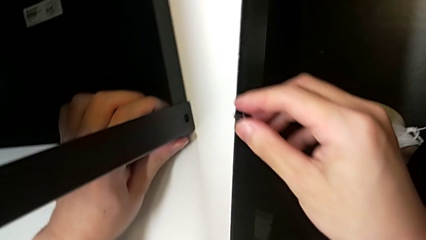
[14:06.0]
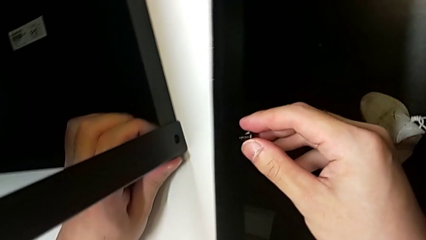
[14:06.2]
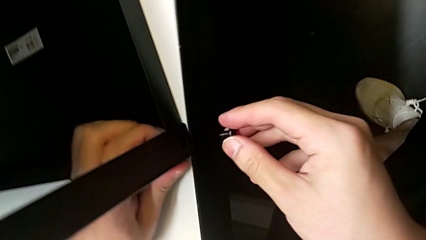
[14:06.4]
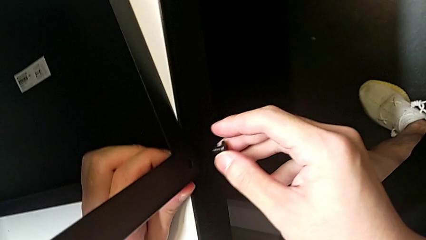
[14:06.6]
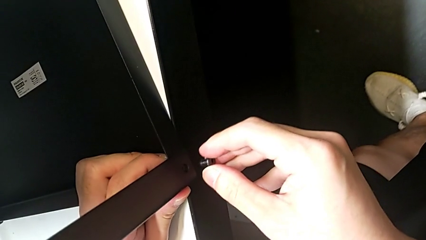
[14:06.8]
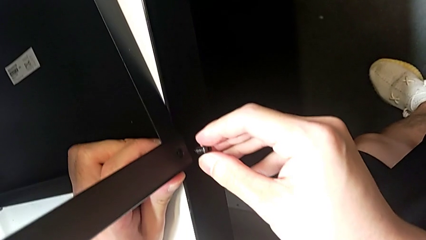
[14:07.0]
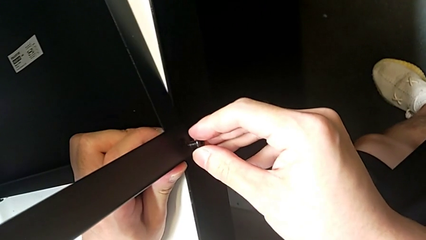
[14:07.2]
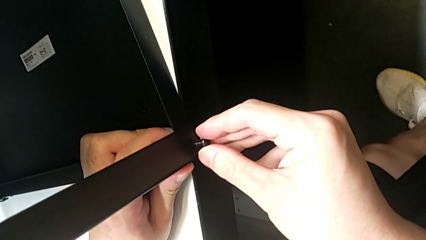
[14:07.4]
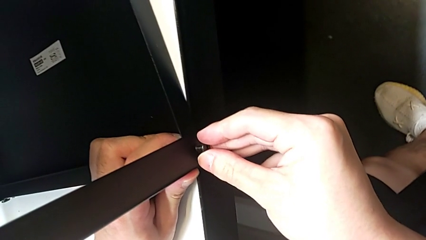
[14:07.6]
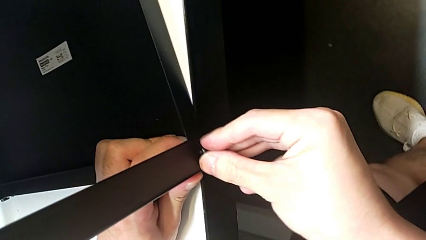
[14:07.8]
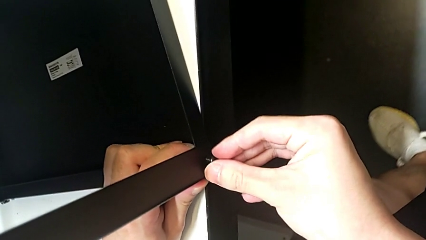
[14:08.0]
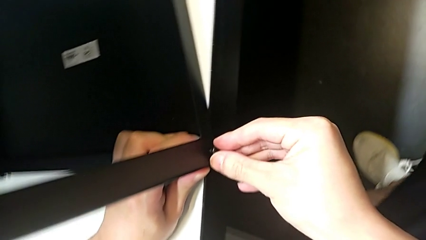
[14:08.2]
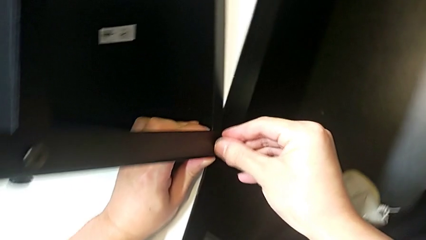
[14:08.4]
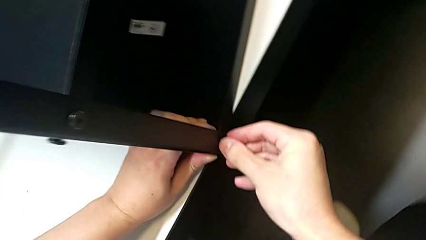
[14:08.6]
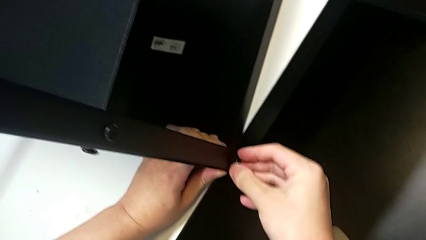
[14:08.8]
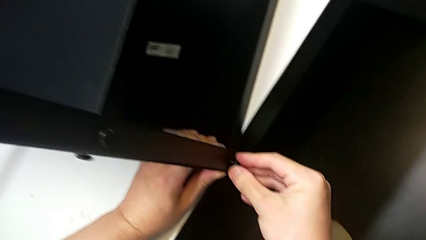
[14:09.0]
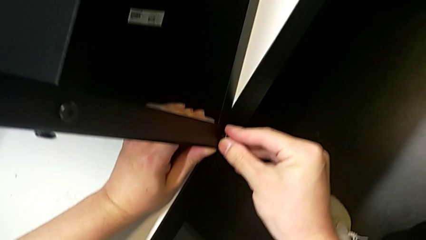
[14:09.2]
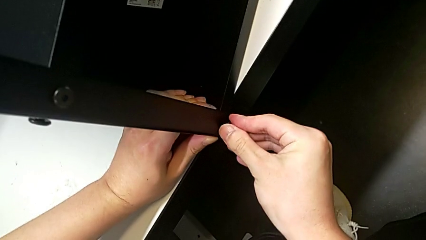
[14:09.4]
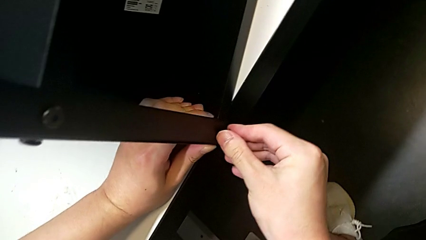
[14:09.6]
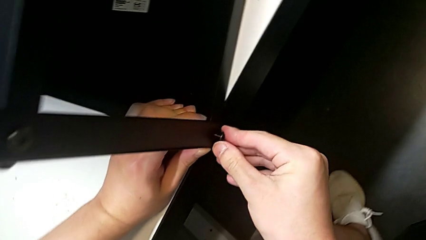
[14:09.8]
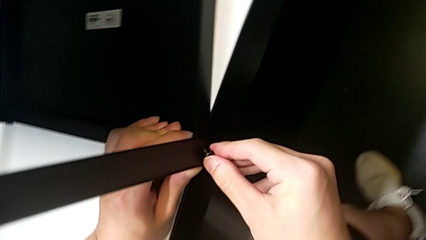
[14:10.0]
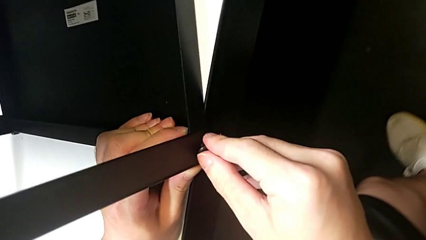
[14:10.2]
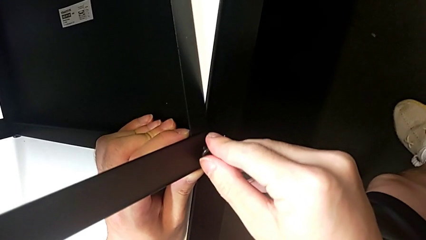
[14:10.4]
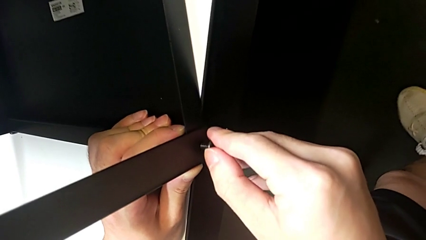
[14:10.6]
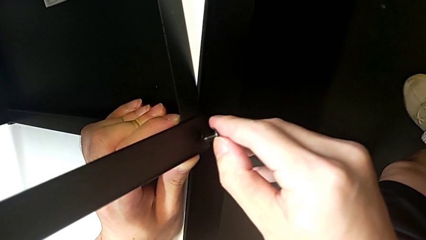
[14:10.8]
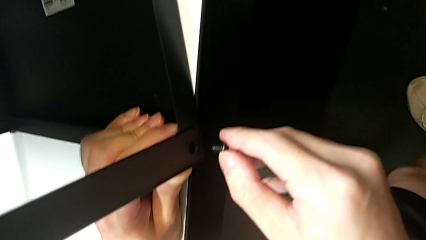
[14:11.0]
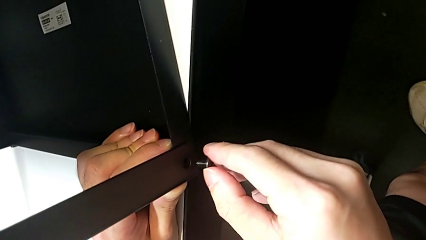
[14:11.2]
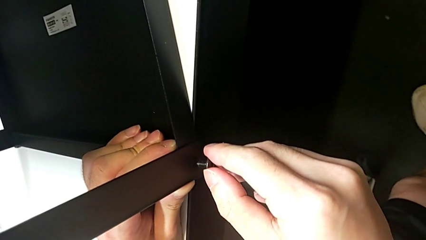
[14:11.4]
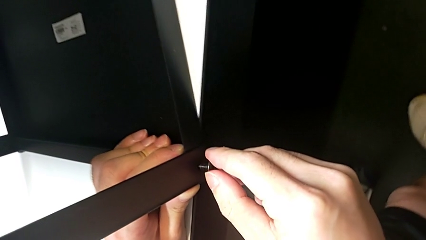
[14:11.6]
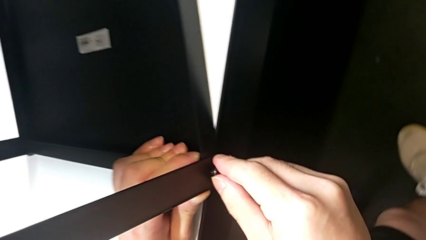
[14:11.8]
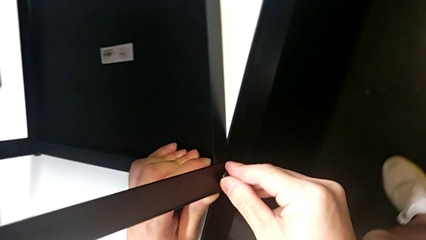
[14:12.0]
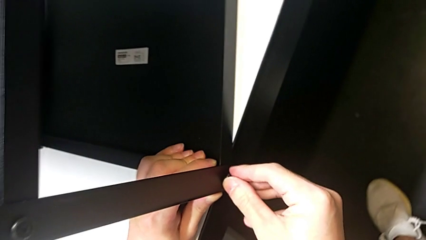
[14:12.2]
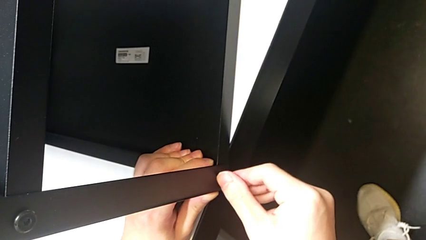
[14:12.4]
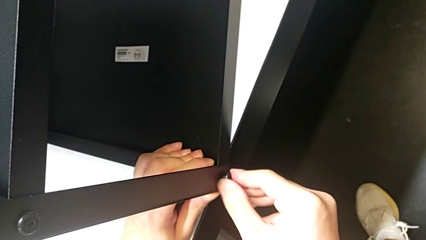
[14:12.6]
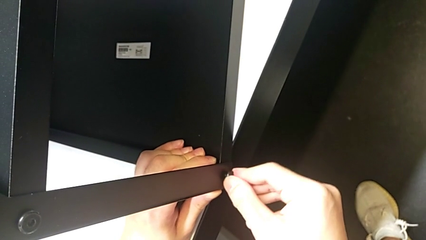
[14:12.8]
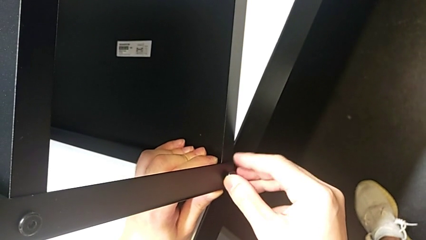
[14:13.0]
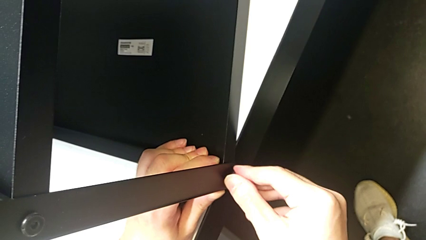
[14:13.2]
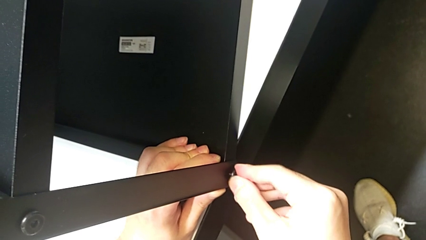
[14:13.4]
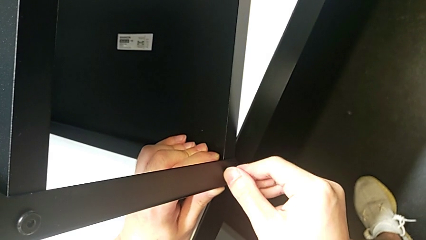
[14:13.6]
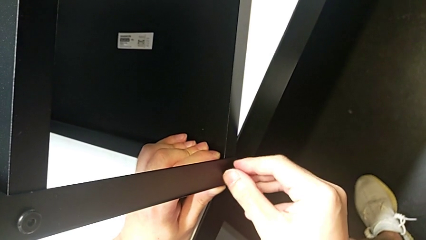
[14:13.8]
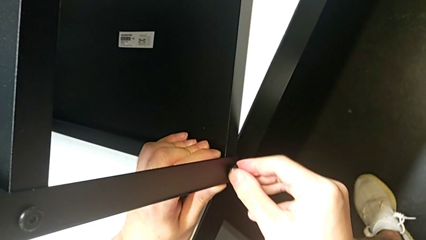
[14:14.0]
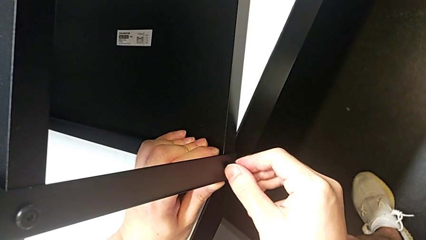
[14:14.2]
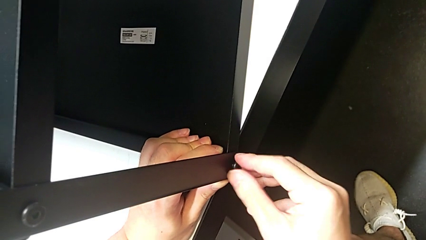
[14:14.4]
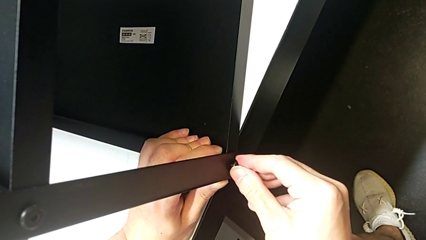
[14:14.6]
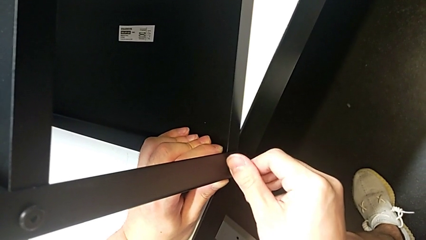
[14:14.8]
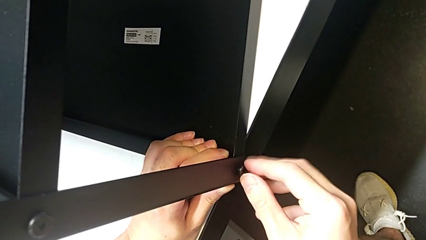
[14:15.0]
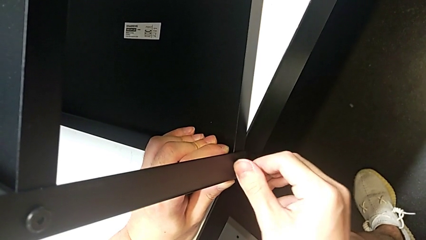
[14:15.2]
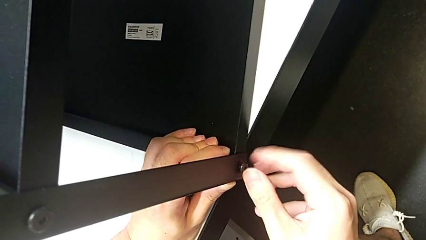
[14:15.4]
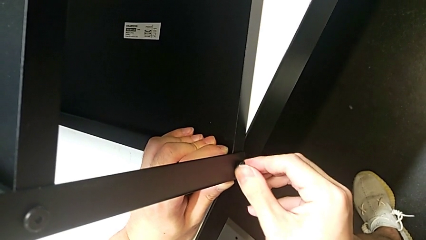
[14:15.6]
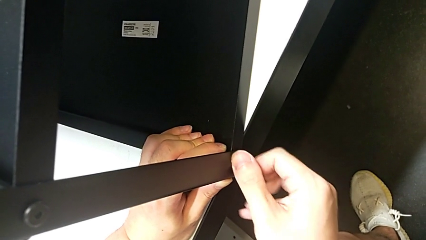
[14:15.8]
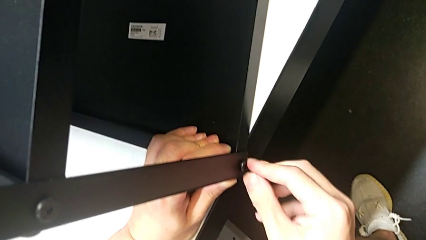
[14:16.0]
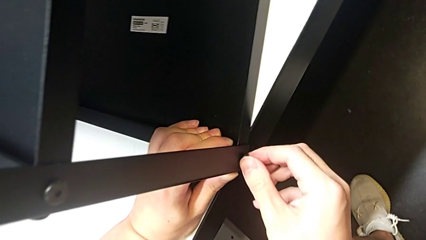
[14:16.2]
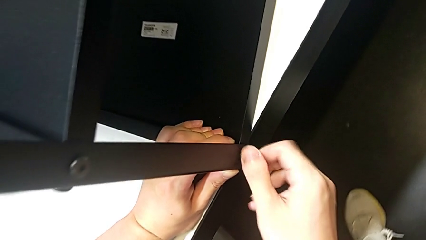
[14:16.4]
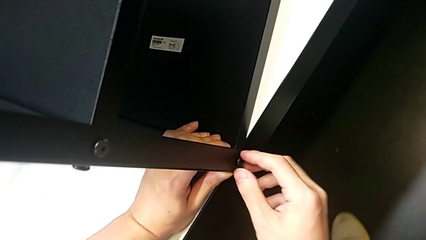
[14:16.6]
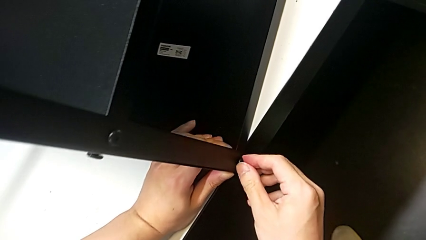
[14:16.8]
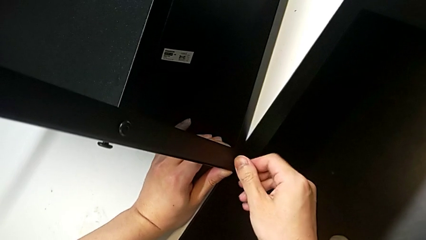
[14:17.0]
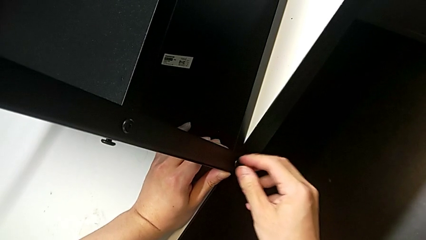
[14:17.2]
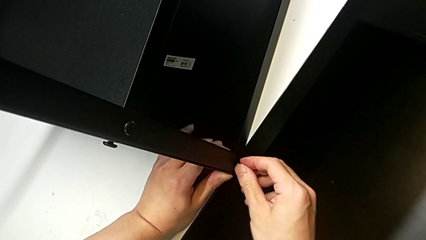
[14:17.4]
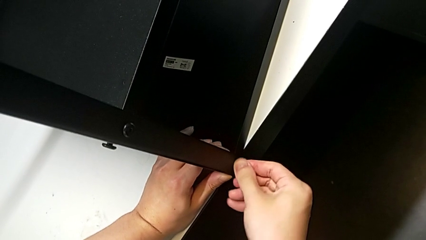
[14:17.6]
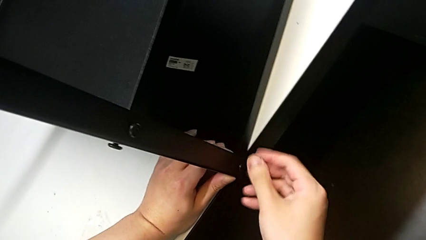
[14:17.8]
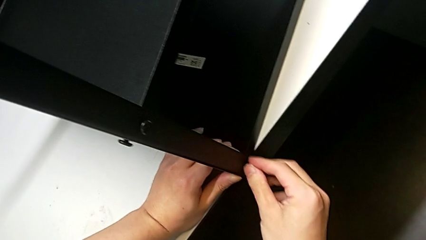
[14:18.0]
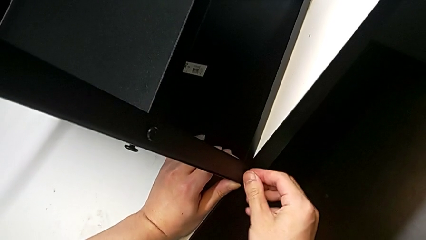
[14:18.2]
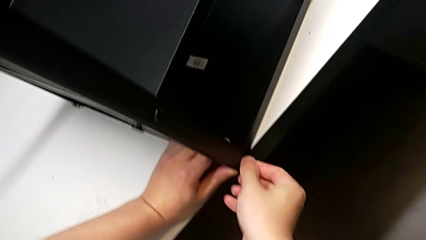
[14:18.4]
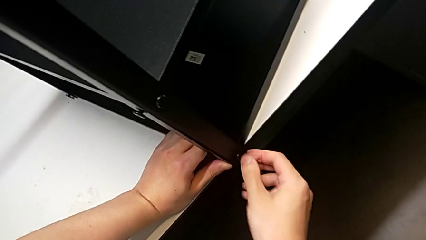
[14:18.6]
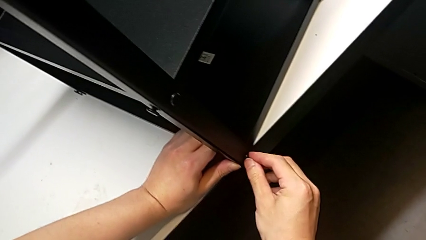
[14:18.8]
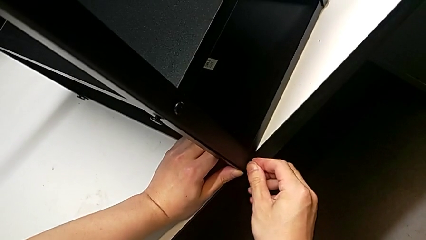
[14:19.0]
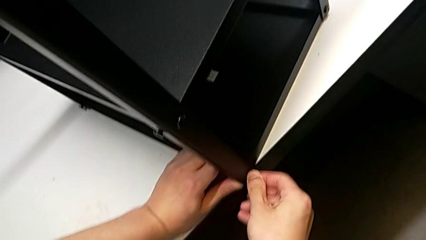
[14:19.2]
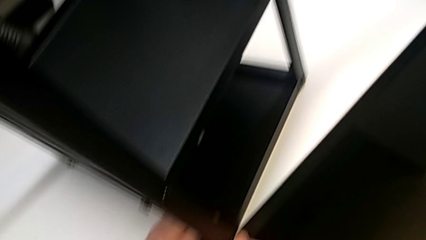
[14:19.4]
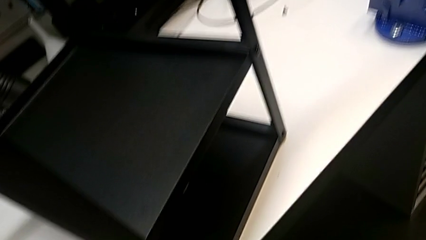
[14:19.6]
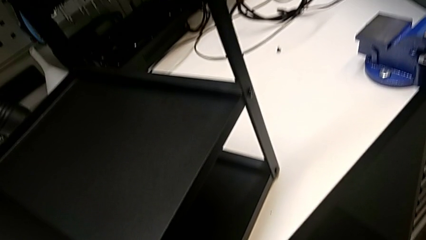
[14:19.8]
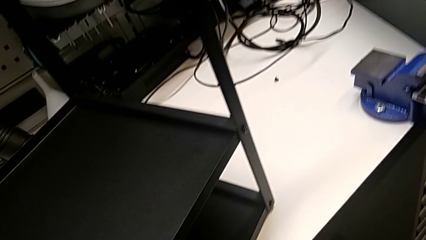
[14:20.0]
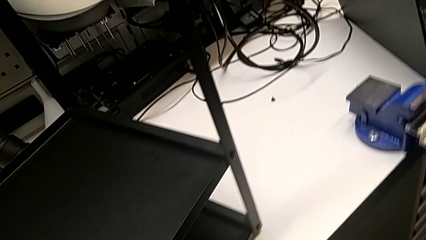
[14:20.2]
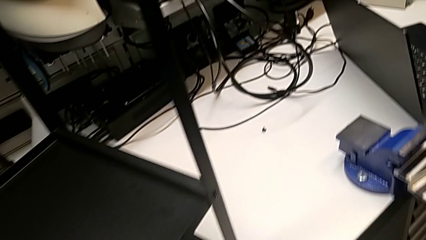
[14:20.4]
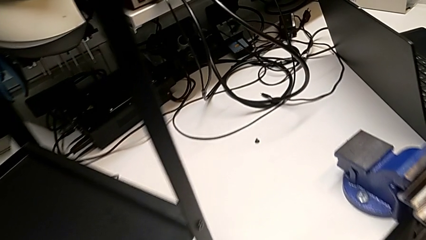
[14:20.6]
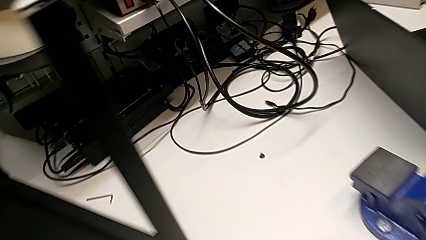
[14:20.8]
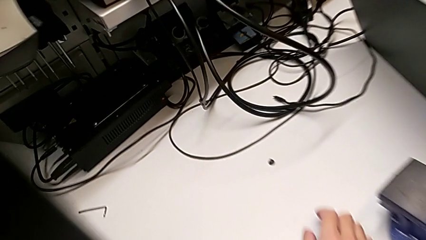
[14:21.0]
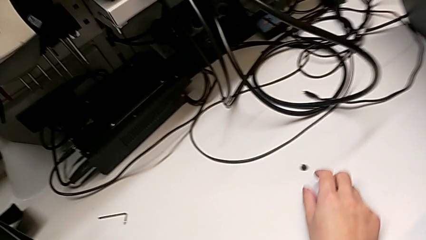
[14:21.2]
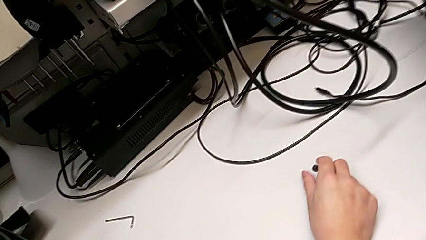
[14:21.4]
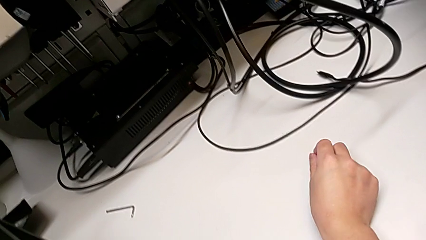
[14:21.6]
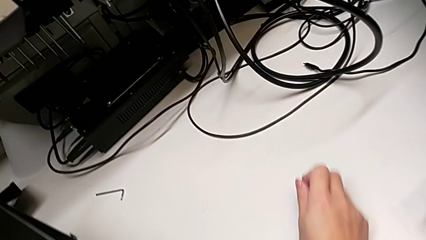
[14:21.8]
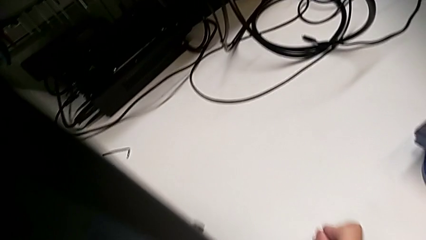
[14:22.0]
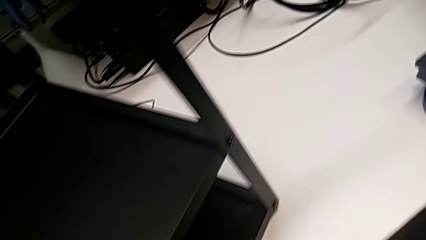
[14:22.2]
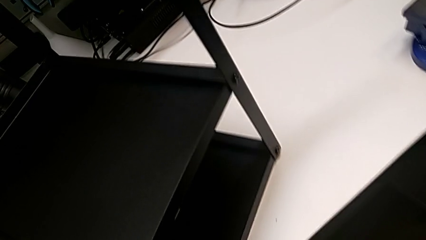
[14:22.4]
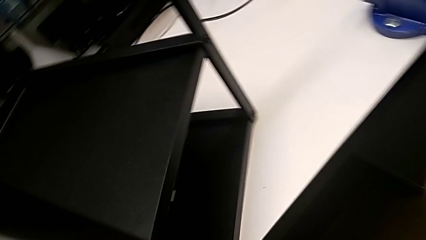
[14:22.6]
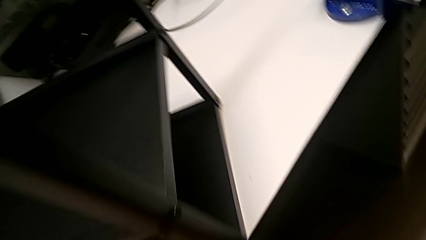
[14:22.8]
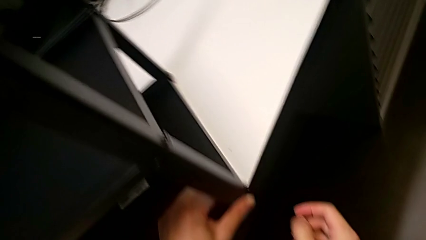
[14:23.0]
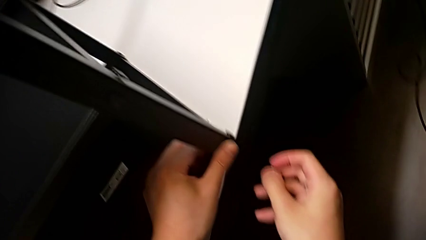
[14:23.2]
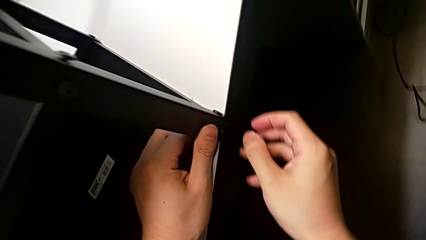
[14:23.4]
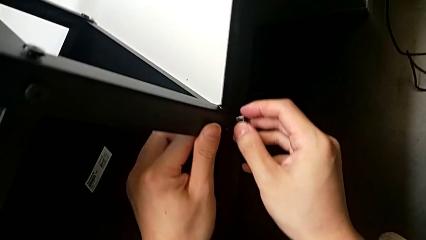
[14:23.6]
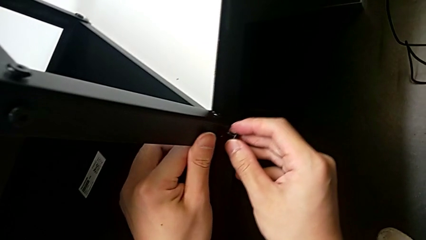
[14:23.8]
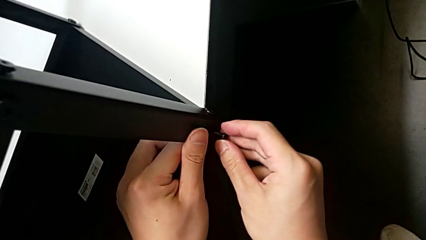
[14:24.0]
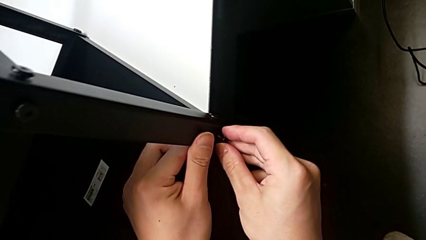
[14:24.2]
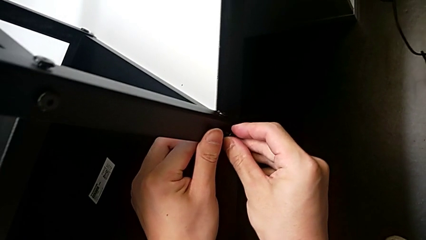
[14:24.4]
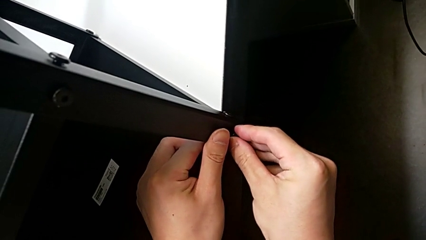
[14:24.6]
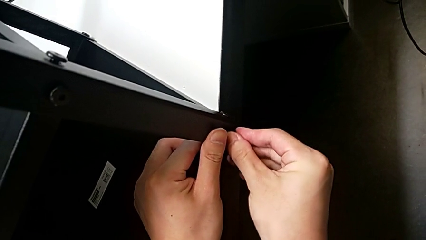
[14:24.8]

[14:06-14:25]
The camera wearer is screwing the top shelf into place. They keep inserting the first hex socket head, screw it, lift the second hex socket head and insert it.
